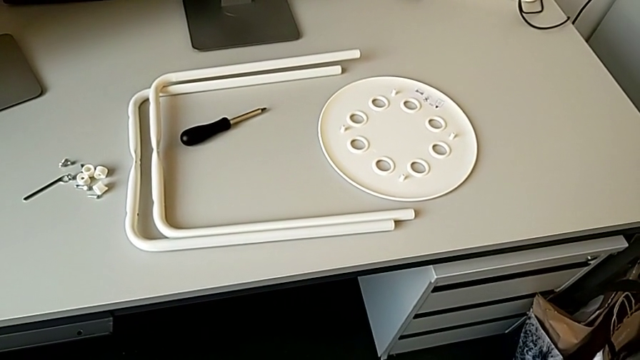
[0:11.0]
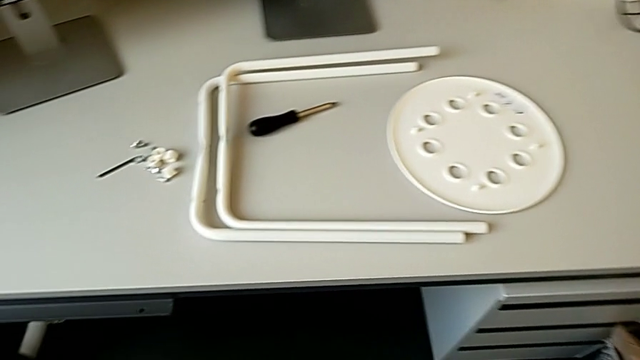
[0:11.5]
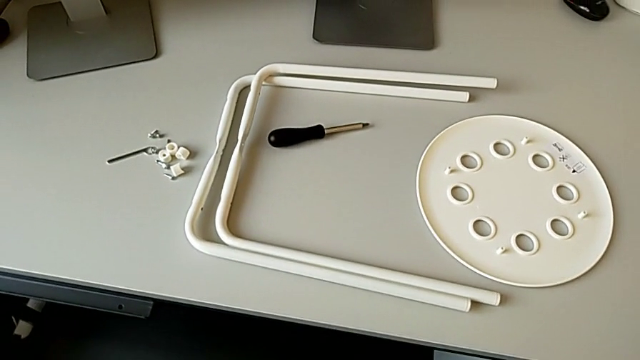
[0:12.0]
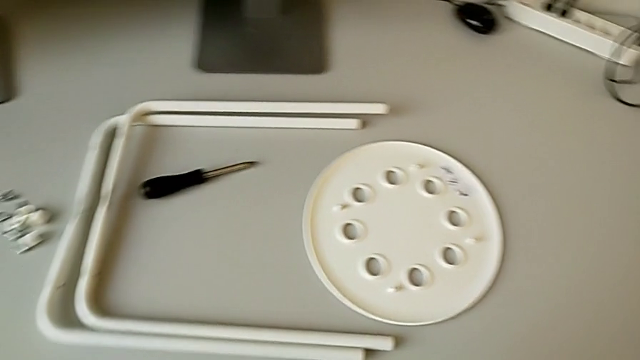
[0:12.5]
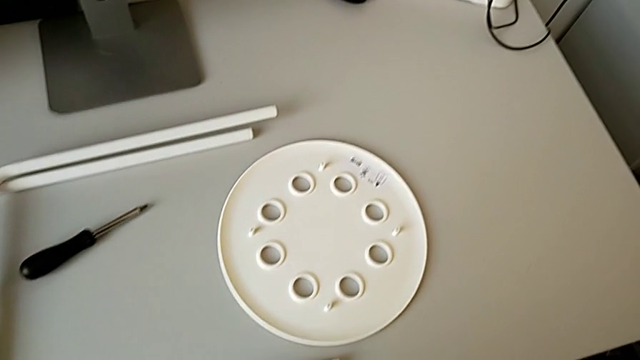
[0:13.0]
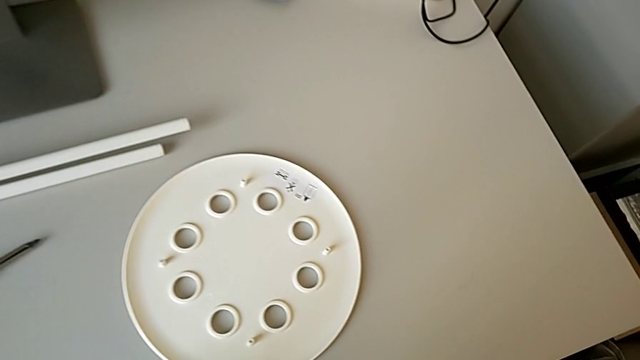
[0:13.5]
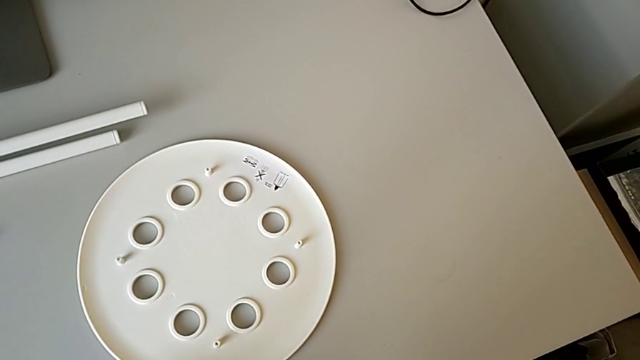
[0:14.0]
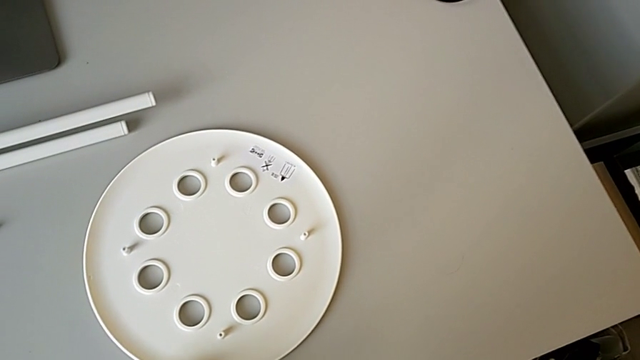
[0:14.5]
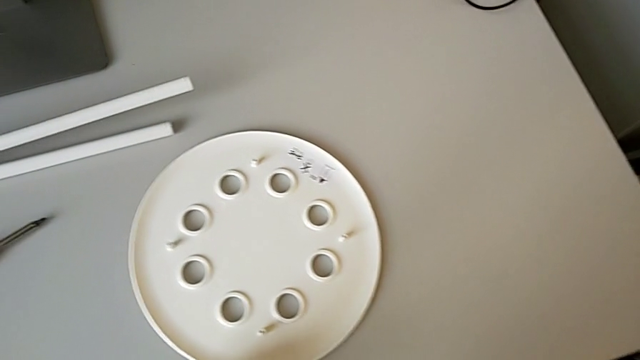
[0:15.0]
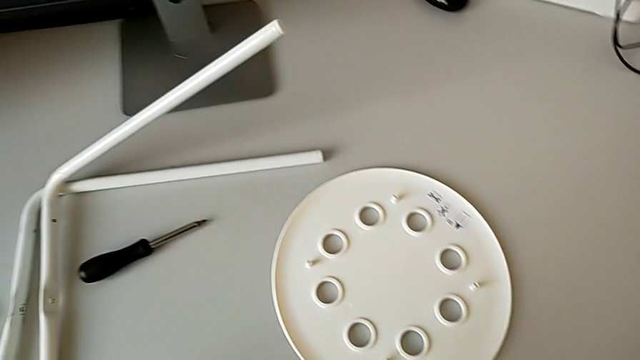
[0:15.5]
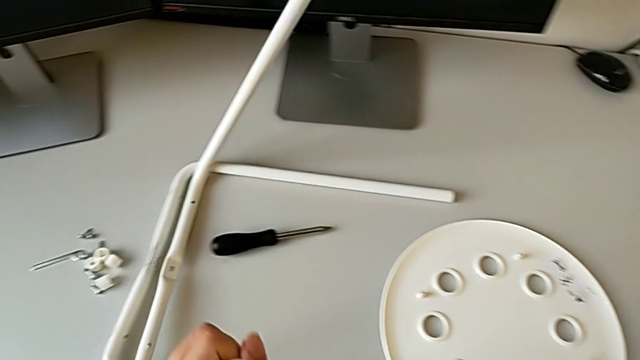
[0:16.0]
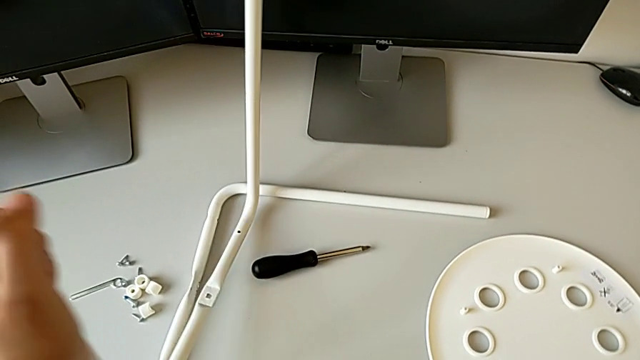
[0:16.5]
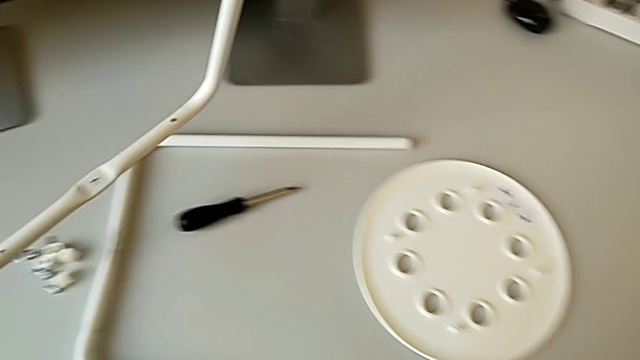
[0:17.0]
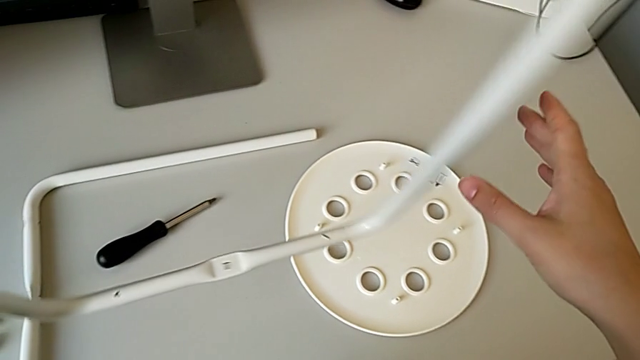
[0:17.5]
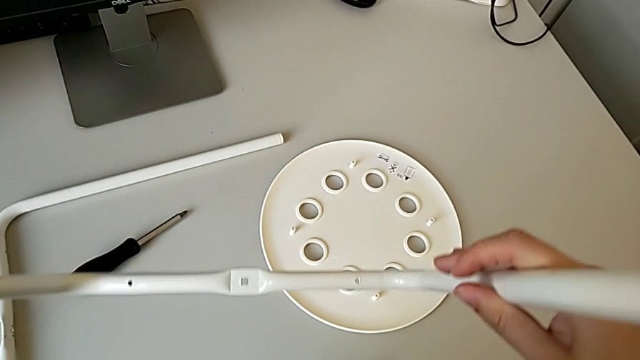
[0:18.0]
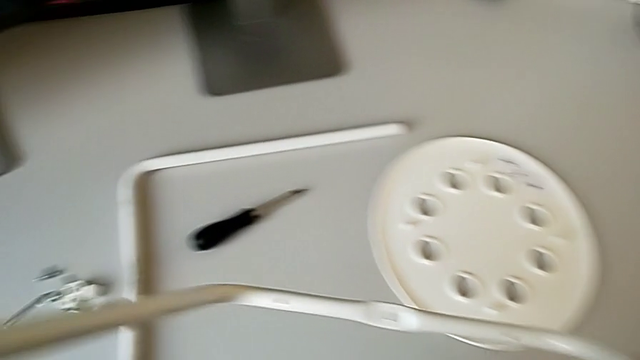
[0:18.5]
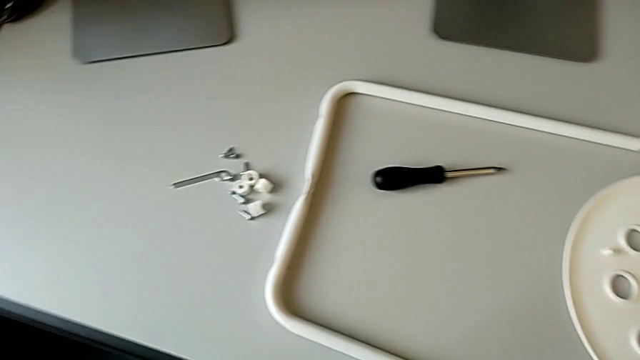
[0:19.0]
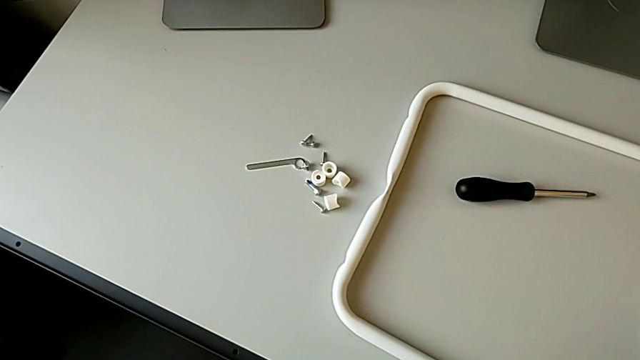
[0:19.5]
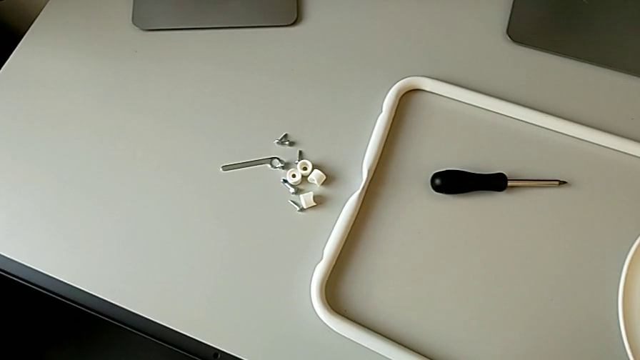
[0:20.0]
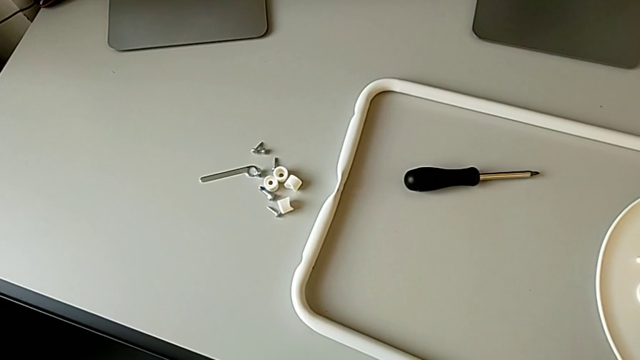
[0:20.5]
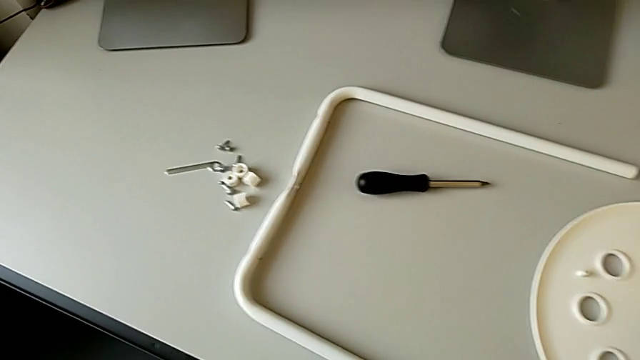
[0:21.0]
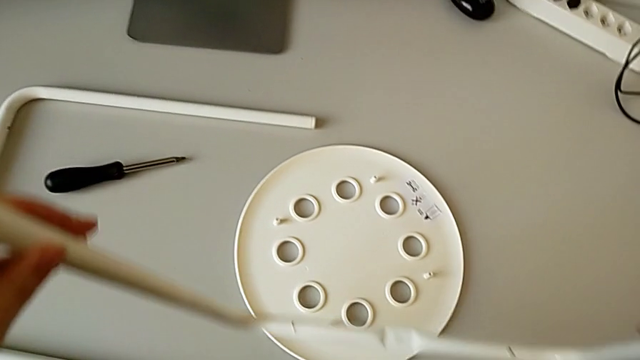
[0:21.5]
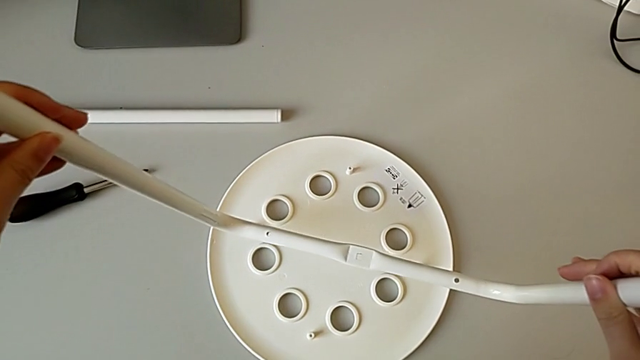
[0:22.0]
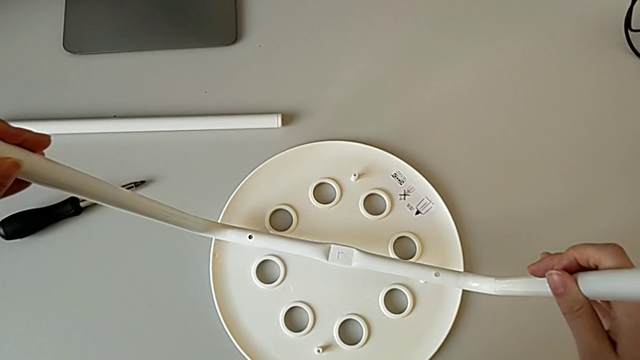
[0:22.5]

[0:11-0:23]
The camera wearer is assembling the legs one on top of the other. They approach the stool, grab the first leg, hold it, inspect the stool and approach the seat.

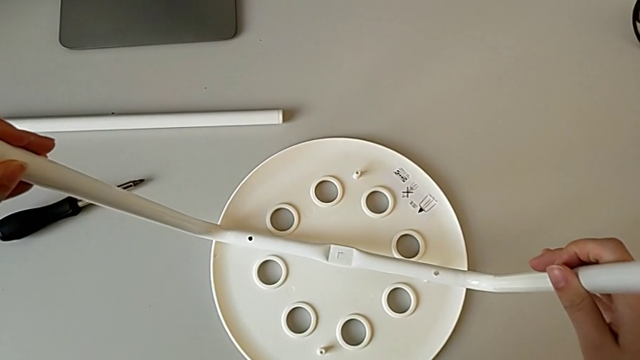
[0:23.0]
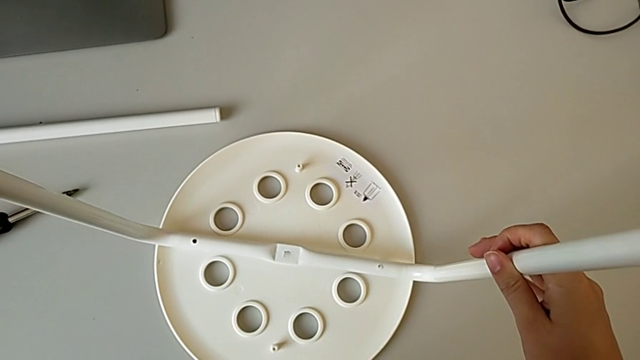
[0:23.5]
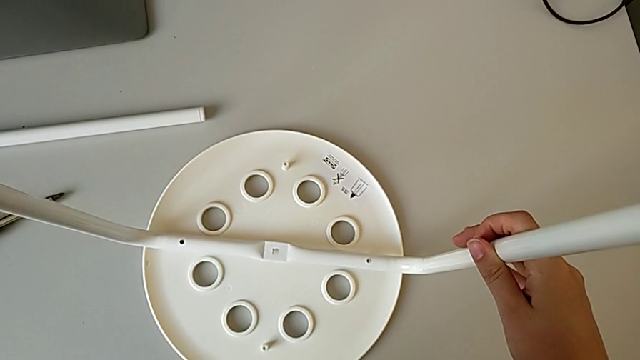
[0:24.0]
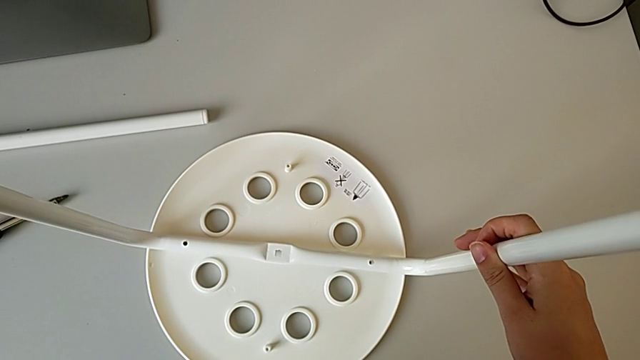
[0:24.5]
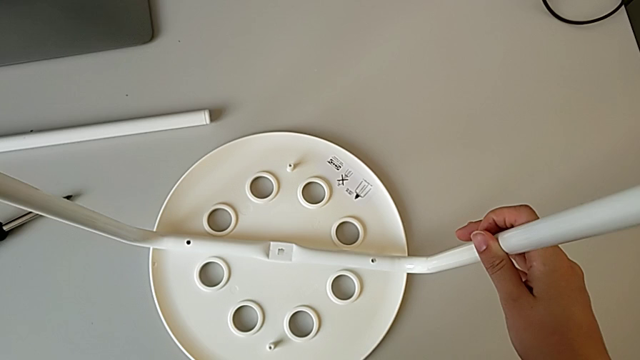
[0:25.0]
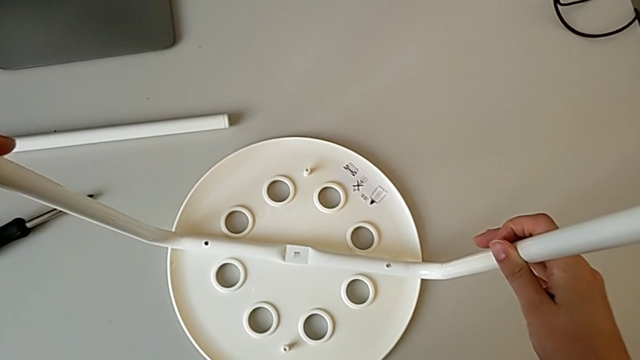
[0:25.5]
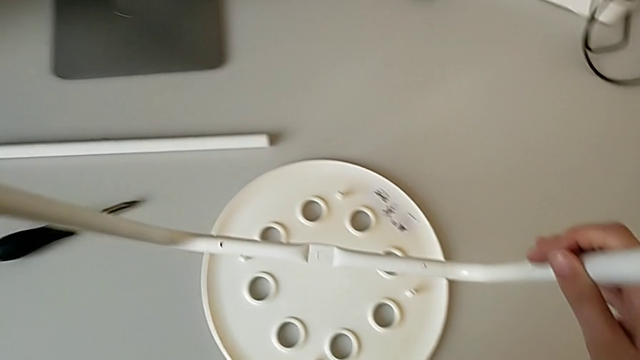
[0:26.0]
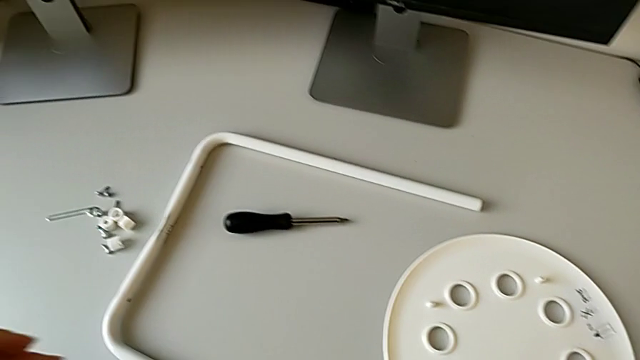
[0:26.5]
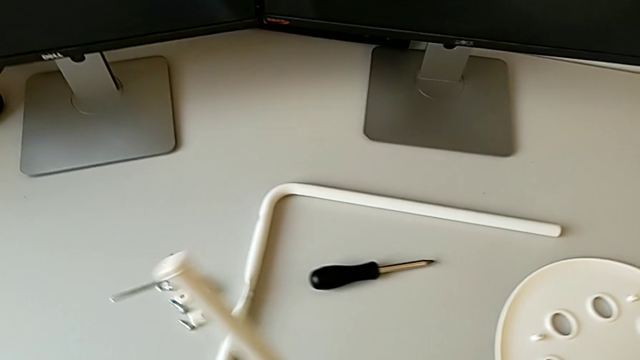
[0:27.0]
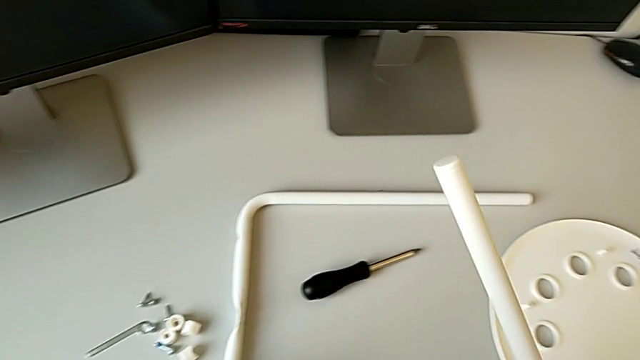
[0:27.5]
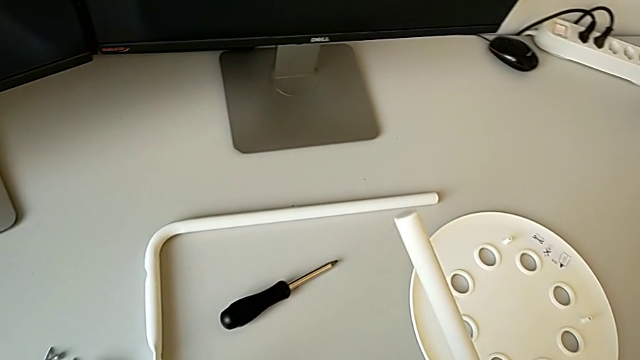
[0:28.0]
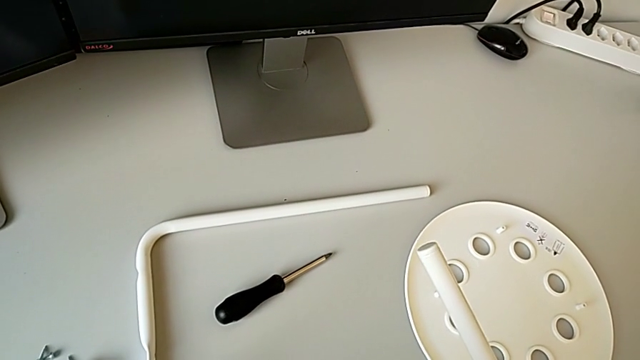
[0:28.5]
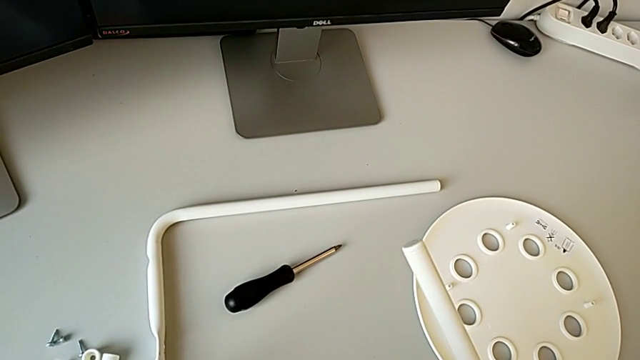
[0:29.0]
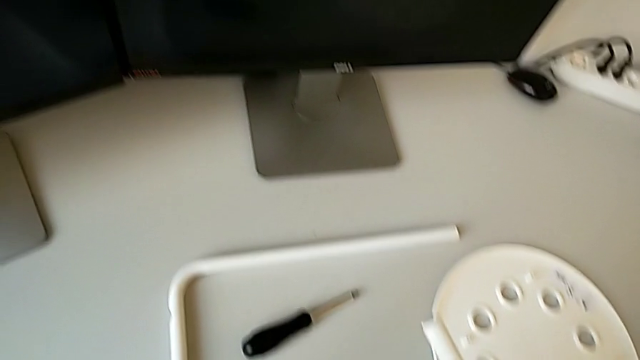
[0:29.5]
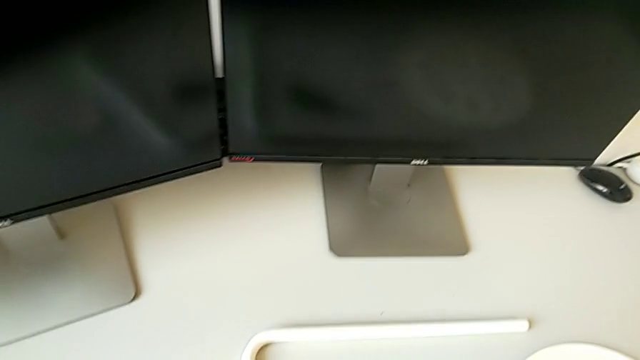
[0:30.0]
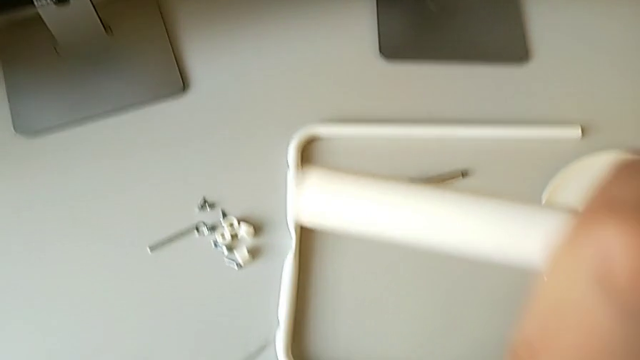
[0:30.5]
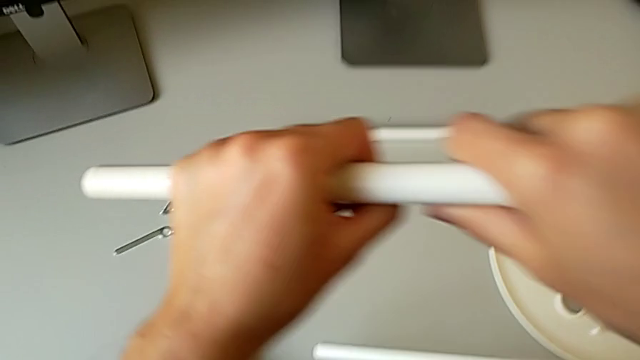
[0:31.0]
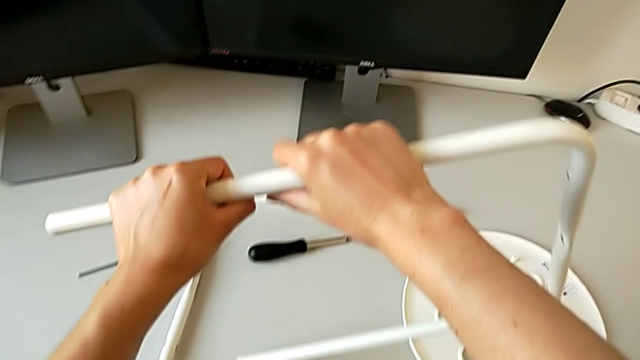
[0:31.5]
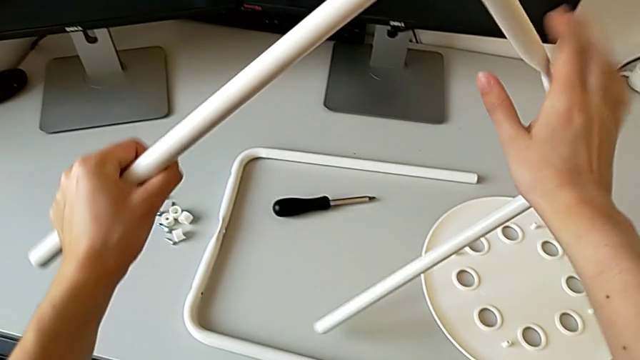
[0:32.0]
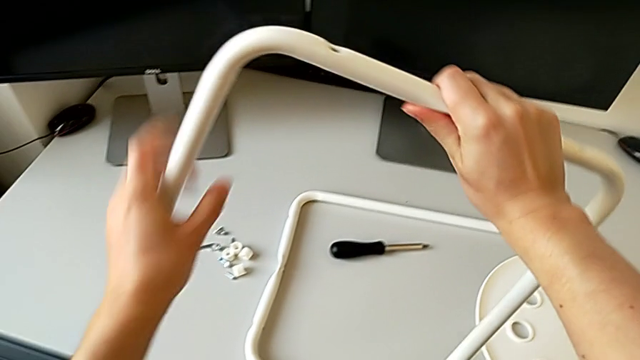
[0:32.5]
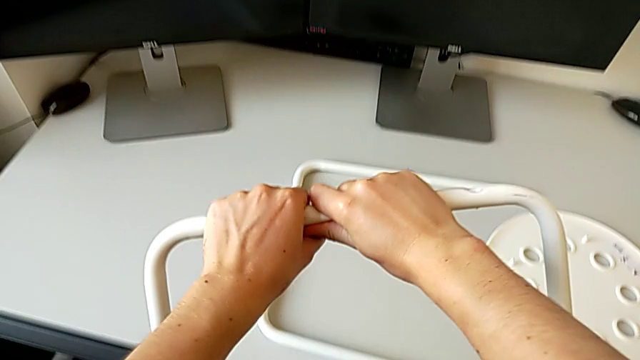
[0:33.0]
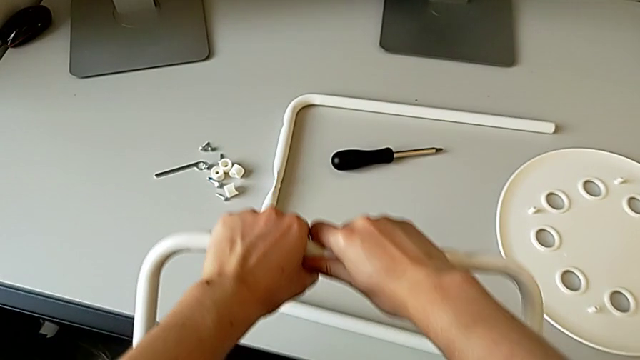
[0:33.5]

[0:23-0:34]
The camera wearer is assembling the legs one on top of the other. They wrongly align the first leg, placing the leg on the seat before assembling with the other leg, withdraw it, hold the second leg and rotate the first leg.
